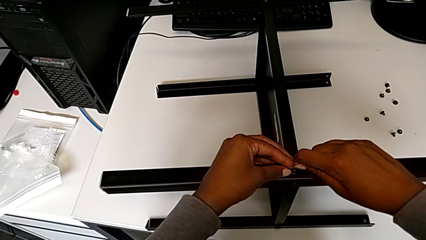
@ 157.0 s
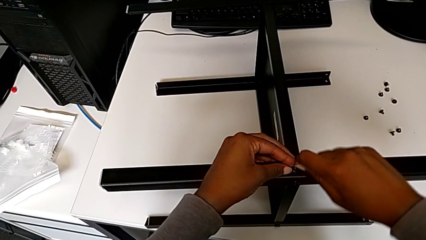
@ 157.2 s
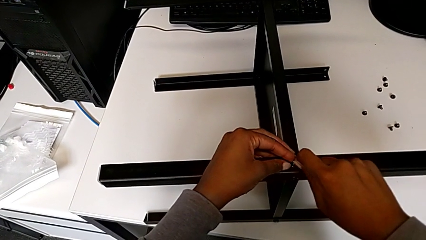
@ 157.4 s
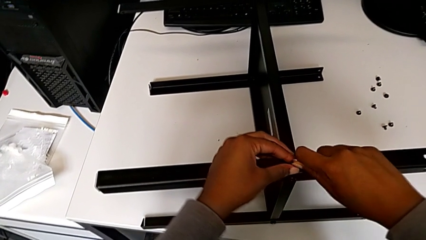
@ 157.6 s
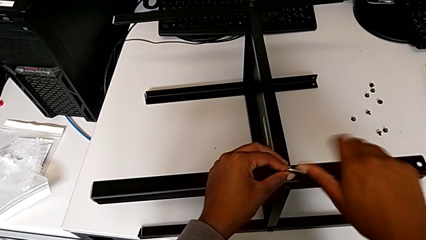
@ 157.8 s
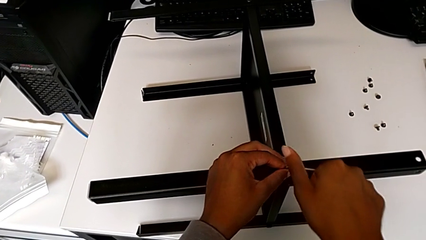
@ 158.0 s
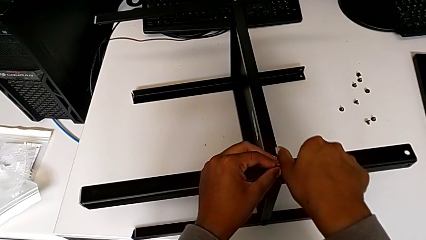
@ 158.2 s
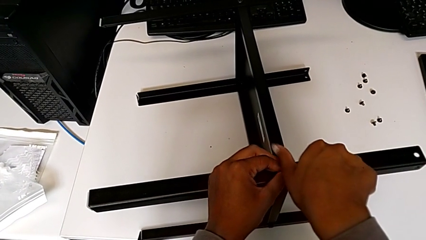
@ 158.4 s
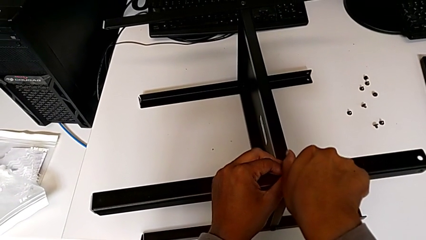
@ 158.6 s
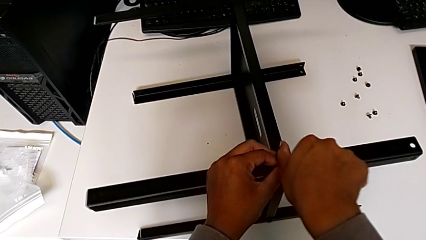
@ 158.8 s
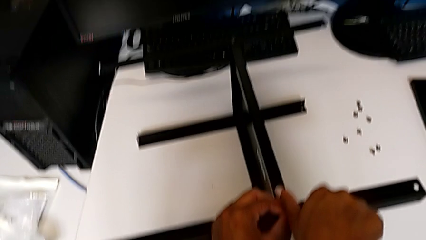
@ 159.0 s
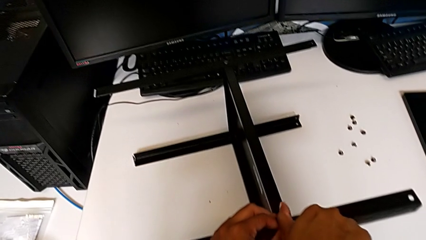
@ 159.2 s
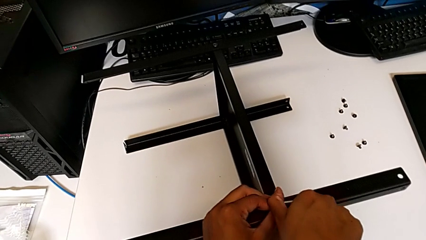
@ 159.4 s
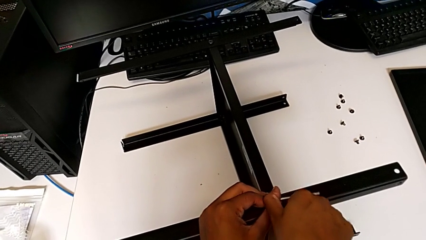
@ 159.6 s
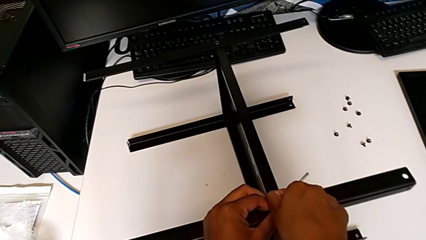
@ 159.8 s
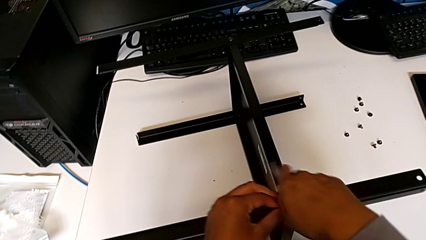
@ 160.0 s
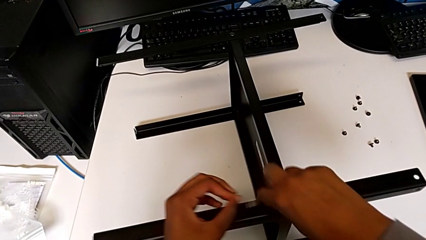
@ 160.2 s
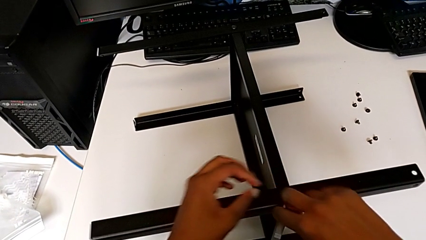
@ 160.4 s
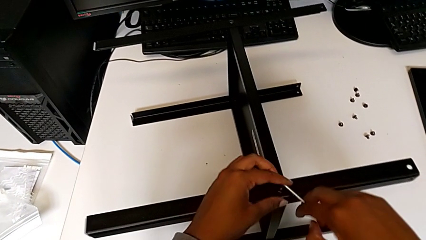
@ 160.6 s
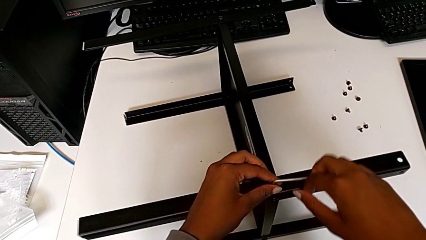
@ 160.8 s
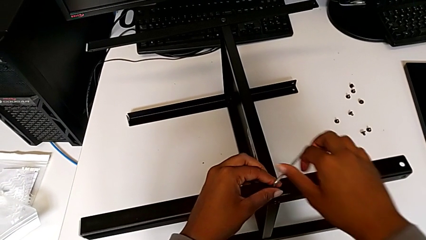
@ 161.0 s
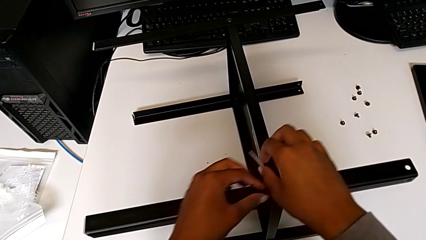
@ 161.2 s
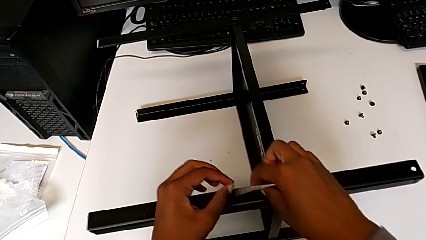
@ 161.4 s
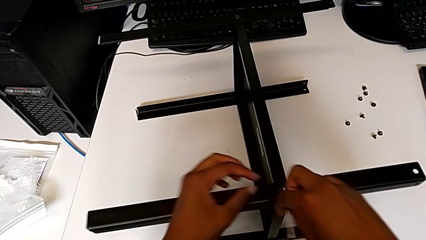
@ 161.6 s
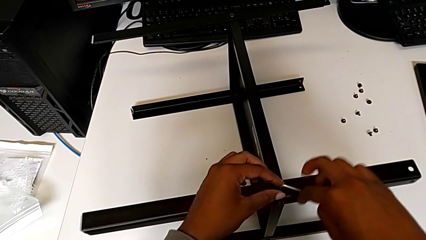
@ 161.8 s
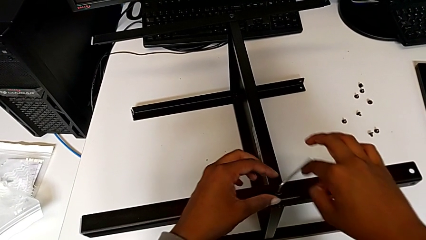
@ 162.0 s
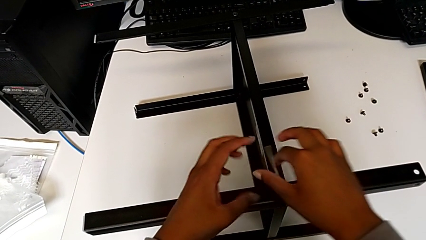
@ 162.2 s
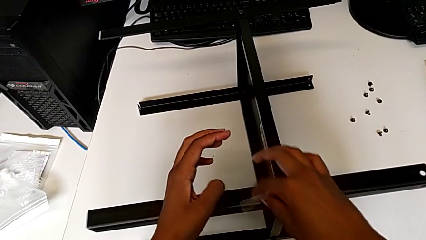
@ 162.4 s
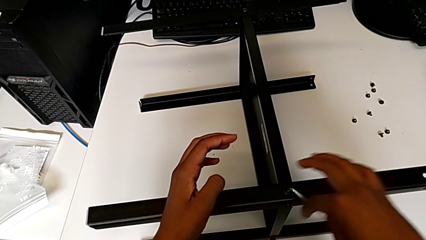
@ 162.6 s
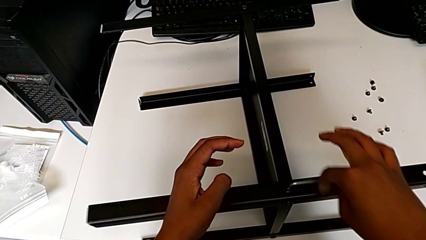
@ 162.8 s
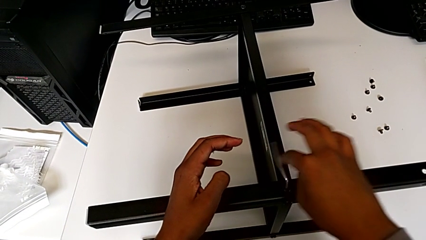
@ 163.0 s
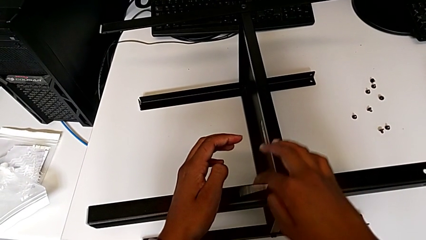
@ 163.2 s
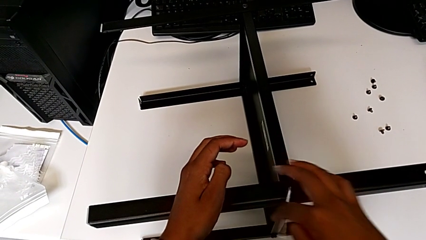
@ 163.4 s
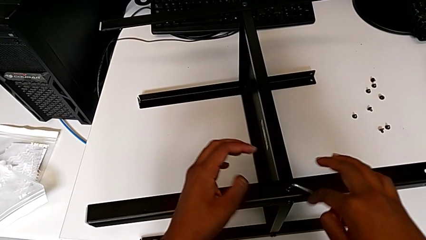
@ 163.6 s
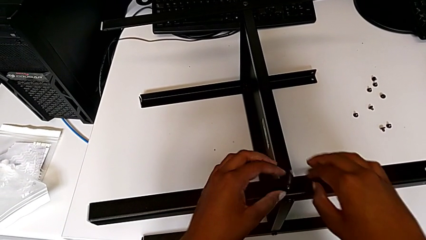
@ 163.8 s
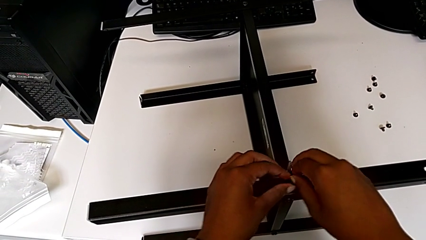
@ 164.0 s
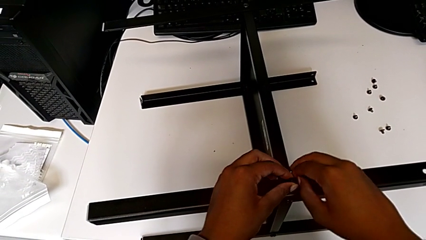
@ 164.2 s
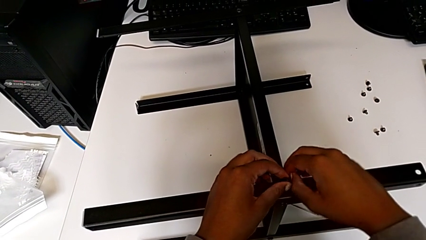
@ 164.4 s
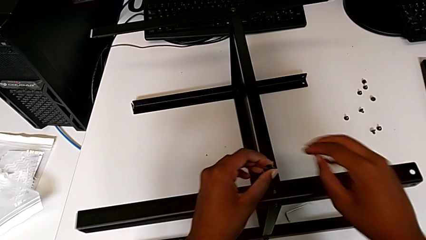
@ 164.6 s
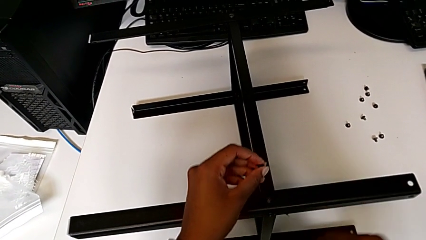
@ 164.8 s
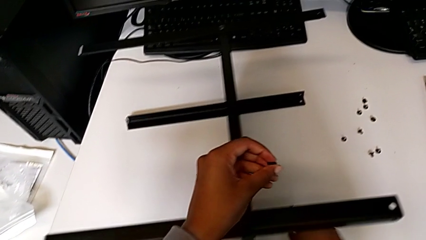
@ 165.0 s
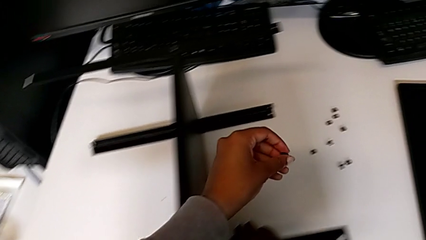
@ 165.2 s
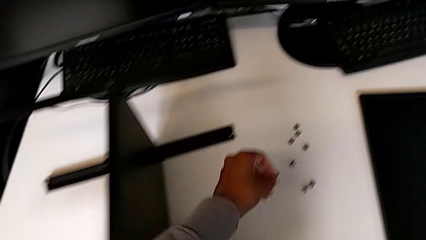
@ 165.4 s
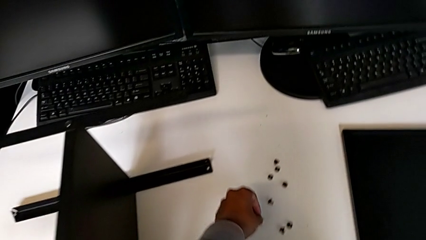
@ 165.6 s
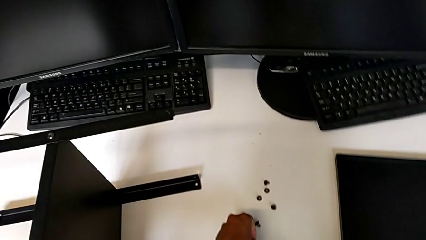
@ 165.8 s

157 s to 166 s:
The camera wearer is unscrewing the screw of the leg from the shelf. They unscrew the hex socket head, disassemble it with the left hand, wrongly drop the Allen wrench with the right hand and place the hex socket head with the left hand.

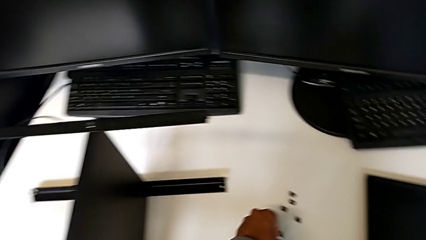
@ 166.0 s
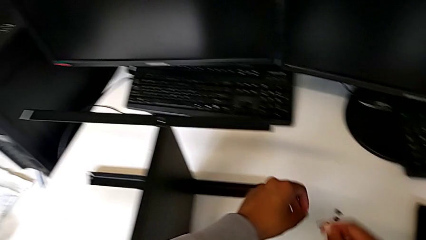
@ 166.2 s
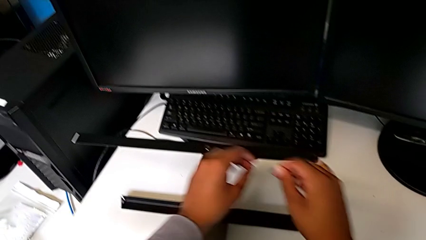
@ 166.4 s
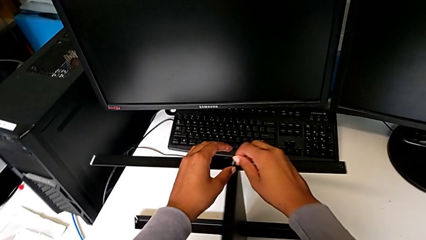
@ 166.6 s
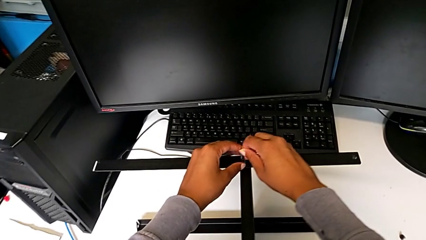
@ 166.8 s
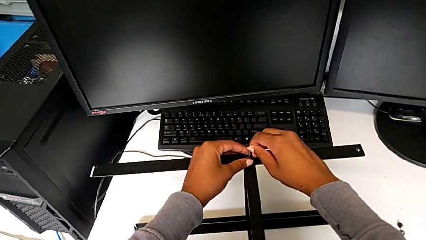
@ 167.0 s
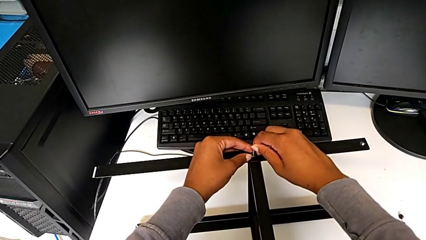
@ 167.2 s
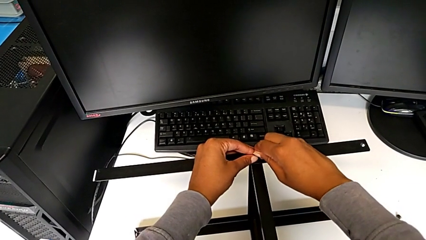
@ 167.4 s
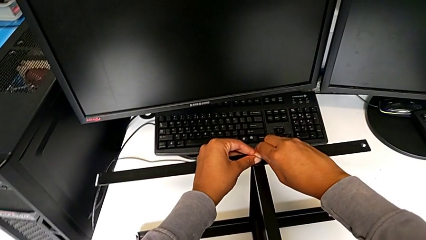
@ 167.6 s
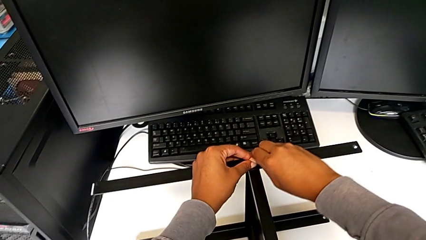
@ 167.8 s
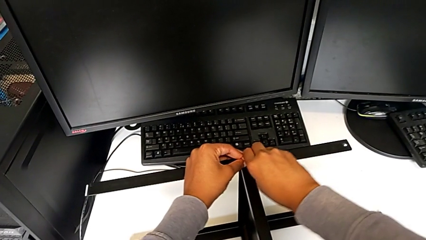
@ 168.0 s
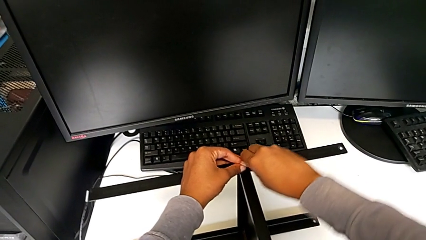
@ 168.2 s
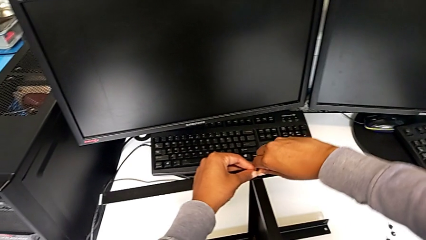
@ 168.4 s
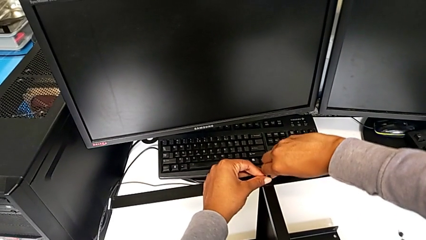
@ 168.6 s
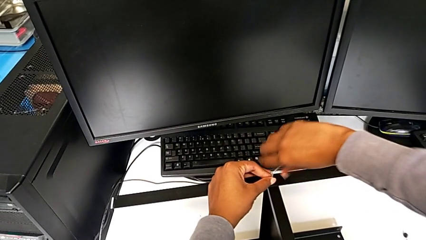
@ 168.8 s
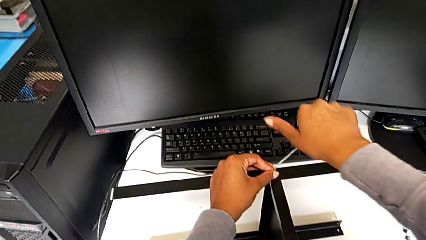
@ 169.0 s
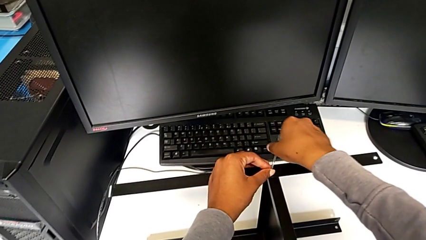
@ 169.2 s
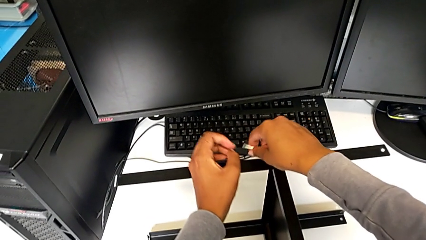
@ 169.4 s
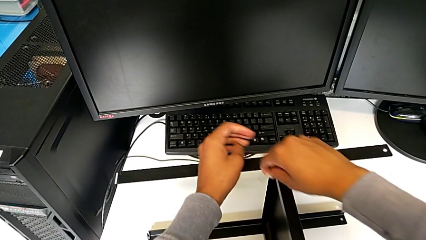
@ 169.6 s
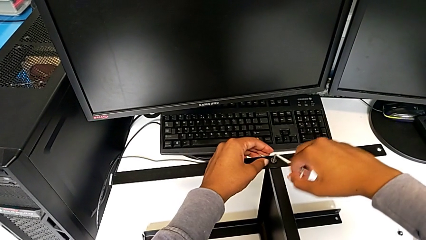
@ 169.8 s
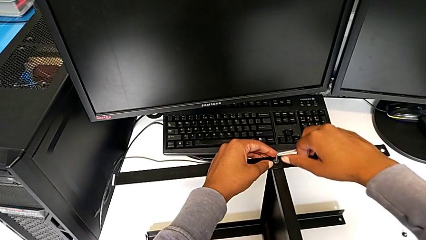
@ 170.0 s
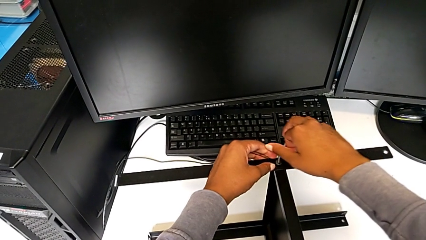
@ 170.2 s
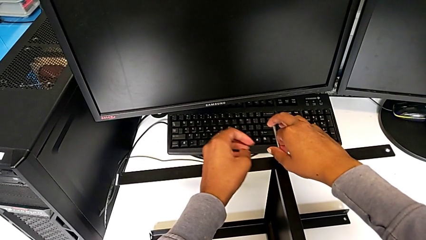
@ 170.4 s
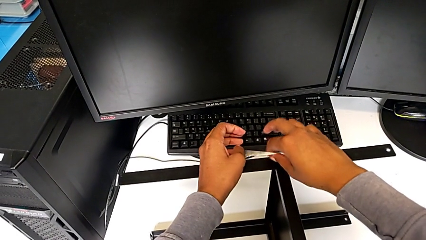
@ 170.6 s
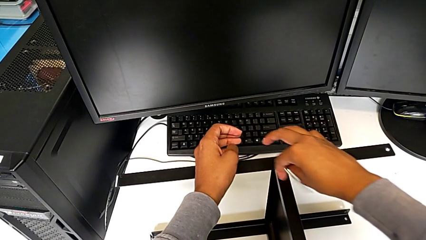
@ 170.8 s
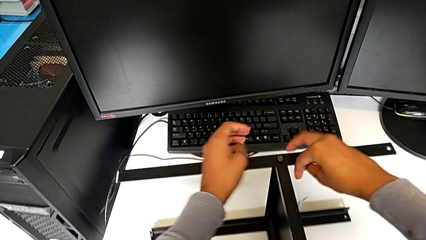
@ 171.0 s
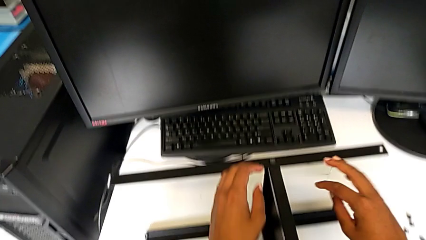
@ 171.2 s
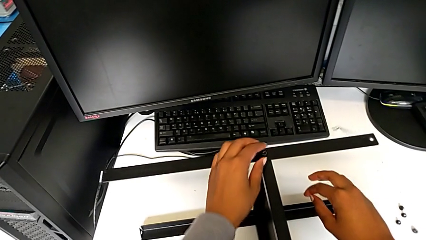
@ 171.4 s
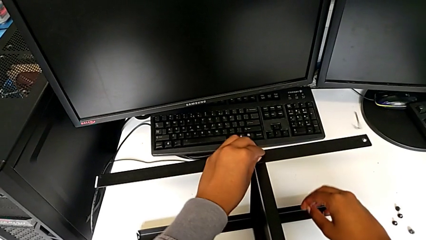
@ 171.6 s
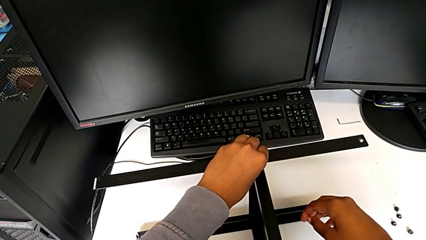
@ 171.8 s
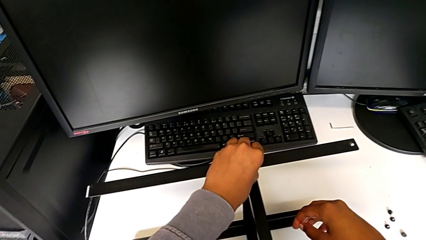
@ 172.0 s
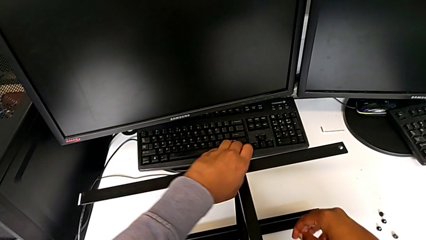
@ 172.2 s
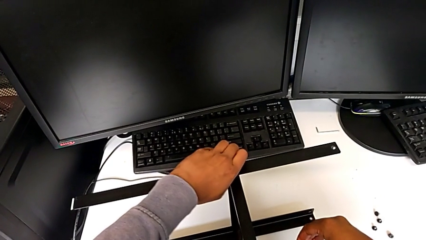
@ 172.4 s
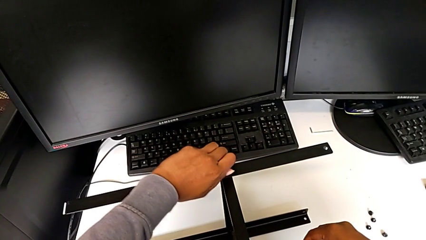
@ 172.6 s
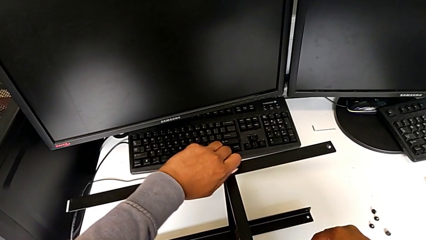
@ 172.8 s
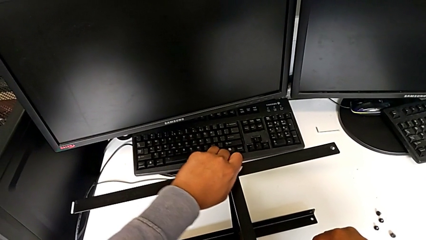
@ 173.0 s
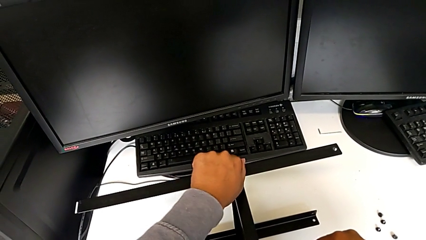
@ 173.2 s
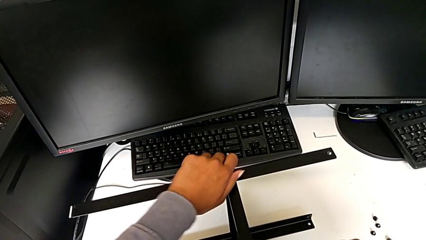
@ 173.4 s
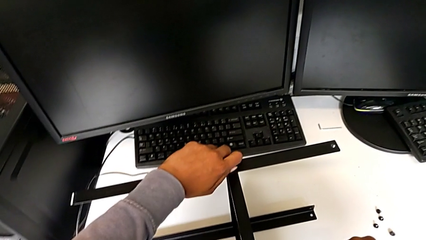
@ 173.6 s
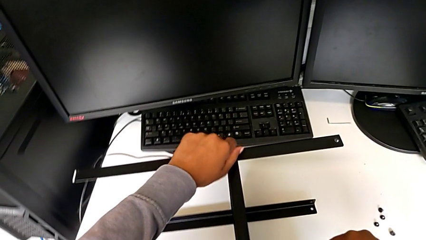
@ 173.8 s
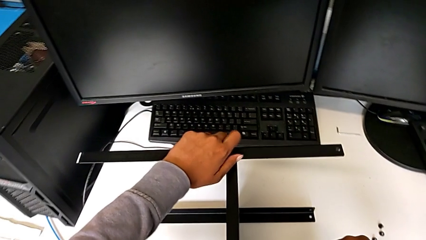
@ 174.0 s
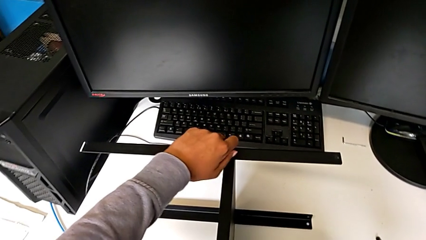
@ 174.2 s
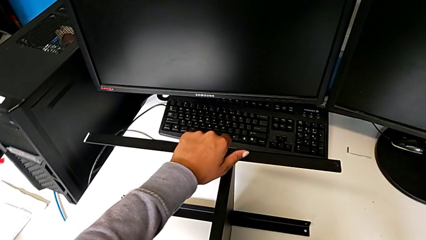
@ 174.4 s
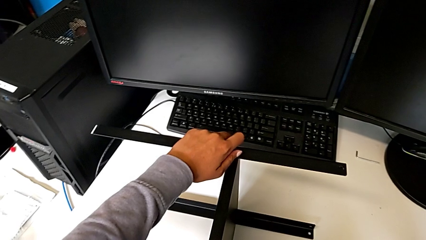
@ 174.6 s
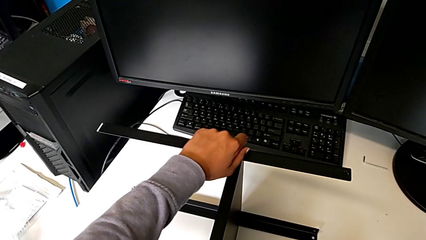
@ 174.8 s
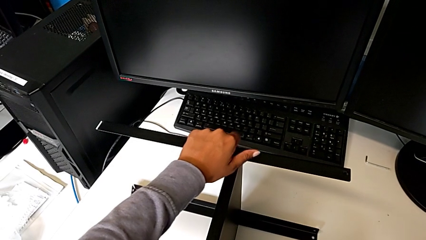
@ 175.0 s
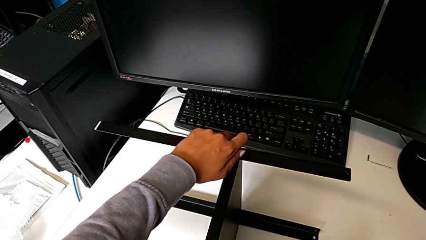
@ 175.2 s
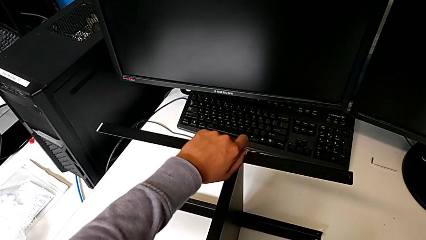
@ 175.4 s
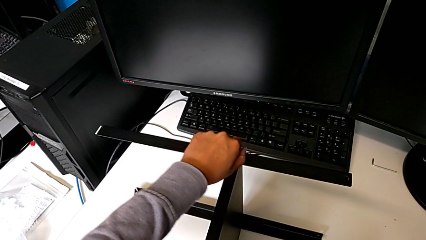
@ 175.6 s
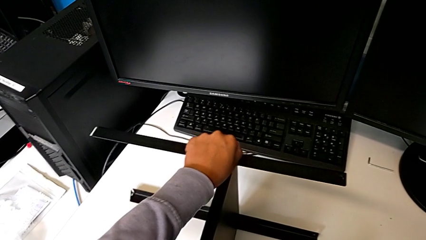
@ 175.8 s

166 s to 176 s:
The camera wearer is disassembling the first leg from the shelf. They insert the Allen wrench, unscrew the hex socket head and wrongly drop the Allen wrench with the right hand. They unscrew the hex socket head with the left hand and disassemble it.
